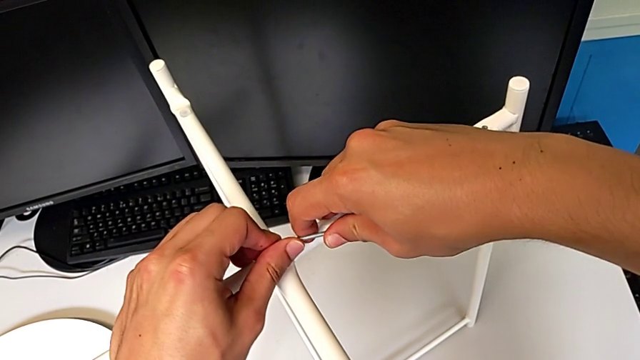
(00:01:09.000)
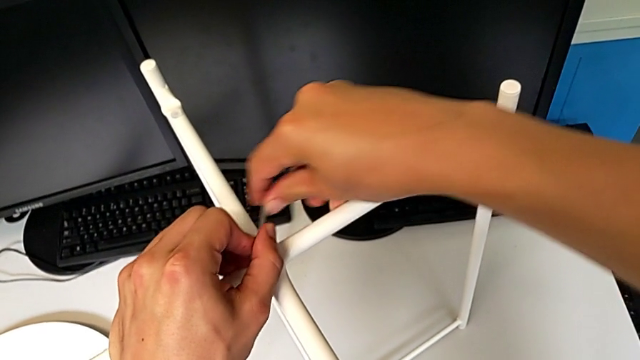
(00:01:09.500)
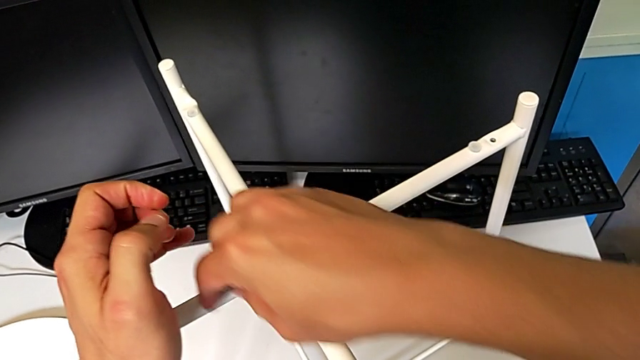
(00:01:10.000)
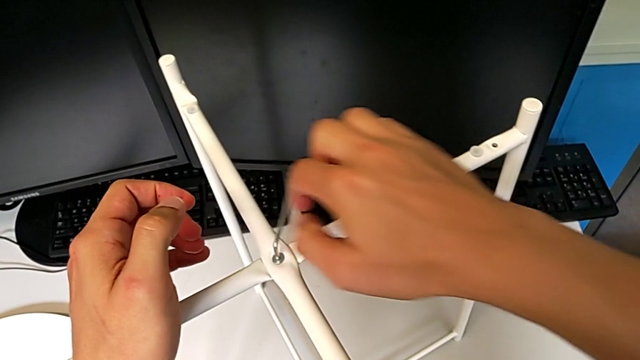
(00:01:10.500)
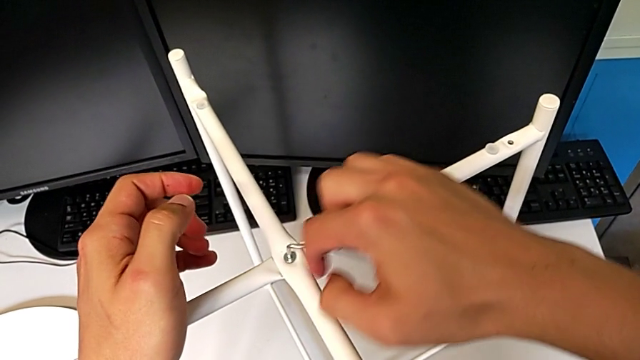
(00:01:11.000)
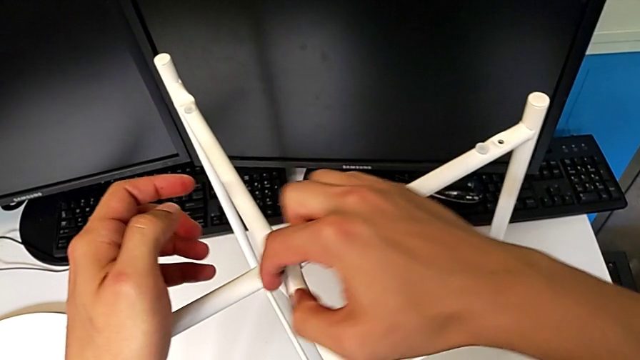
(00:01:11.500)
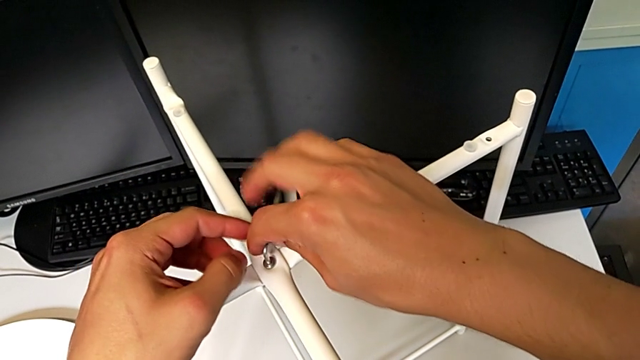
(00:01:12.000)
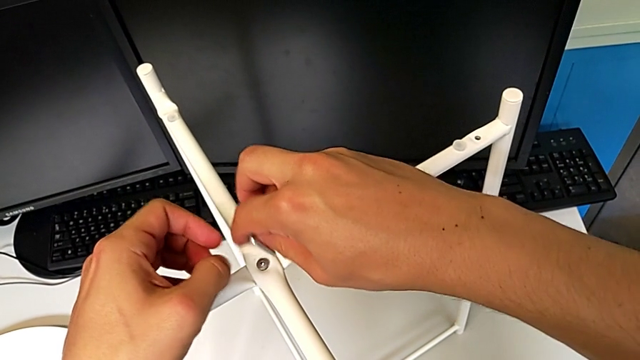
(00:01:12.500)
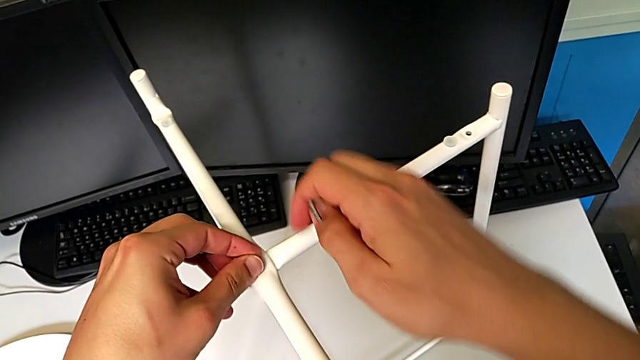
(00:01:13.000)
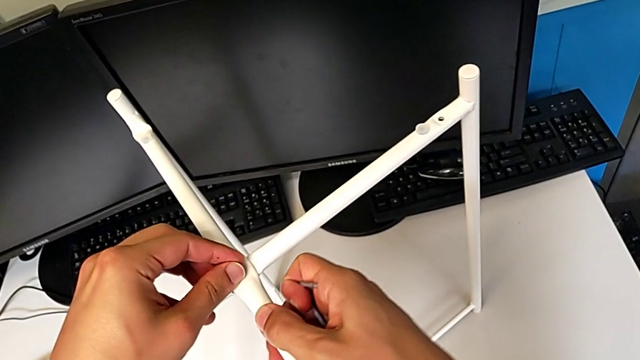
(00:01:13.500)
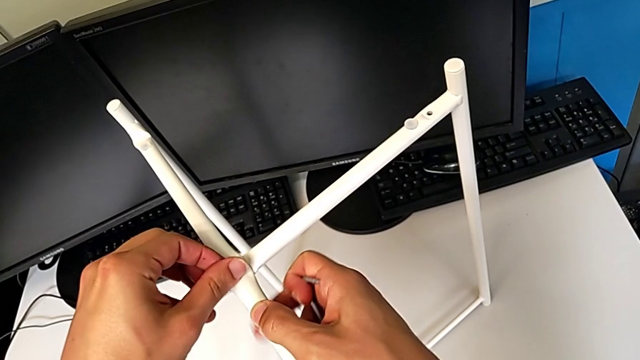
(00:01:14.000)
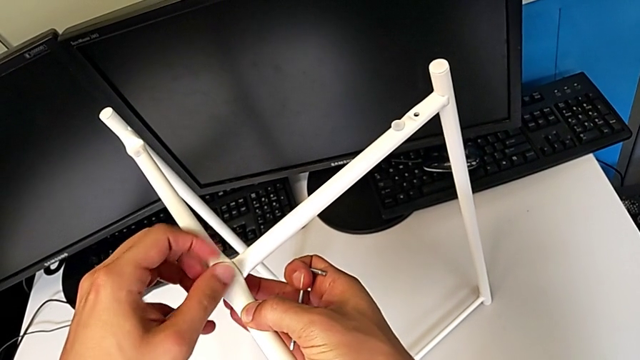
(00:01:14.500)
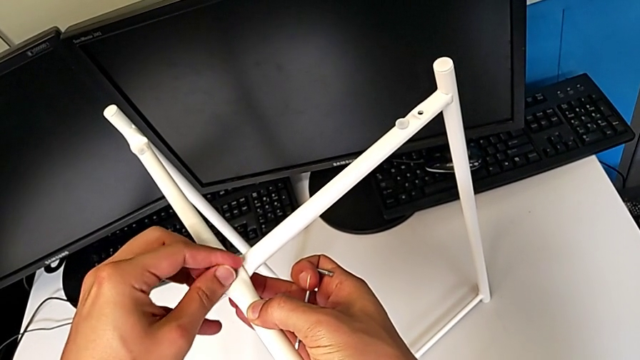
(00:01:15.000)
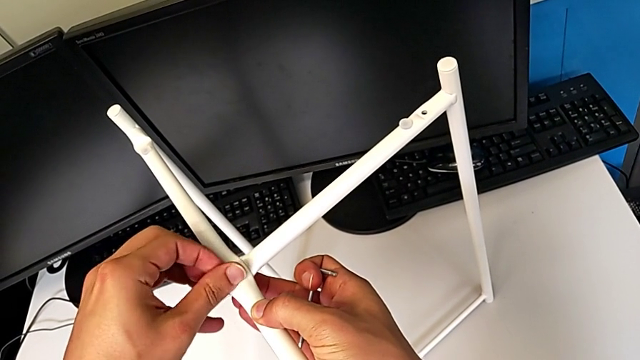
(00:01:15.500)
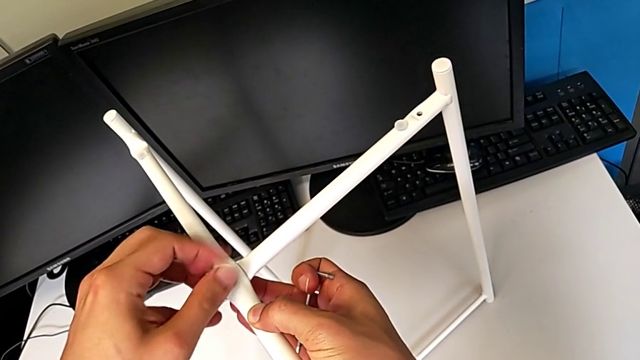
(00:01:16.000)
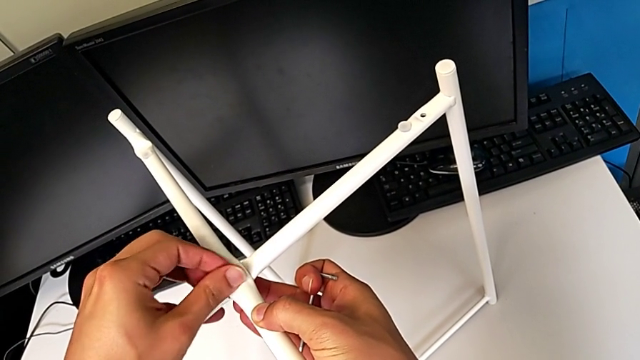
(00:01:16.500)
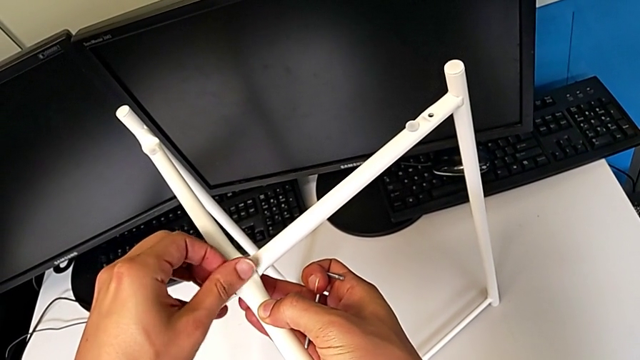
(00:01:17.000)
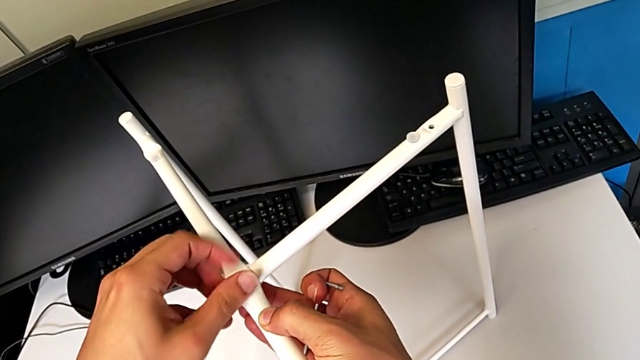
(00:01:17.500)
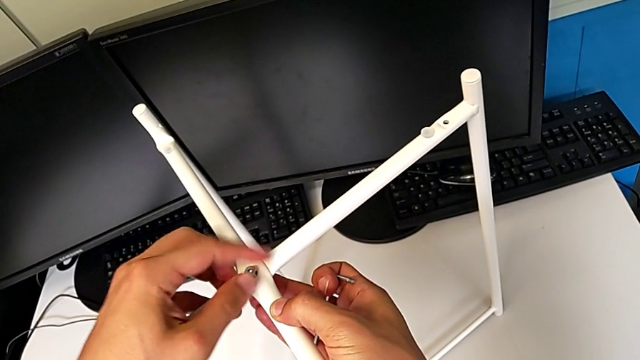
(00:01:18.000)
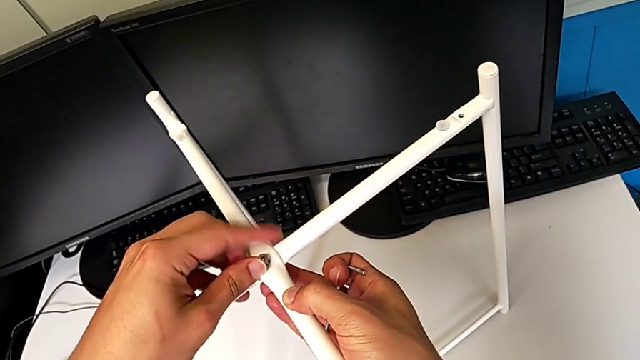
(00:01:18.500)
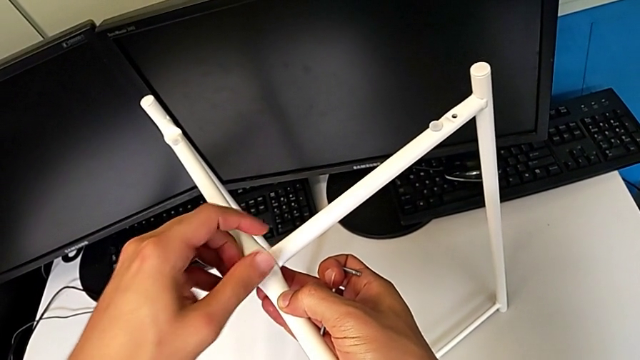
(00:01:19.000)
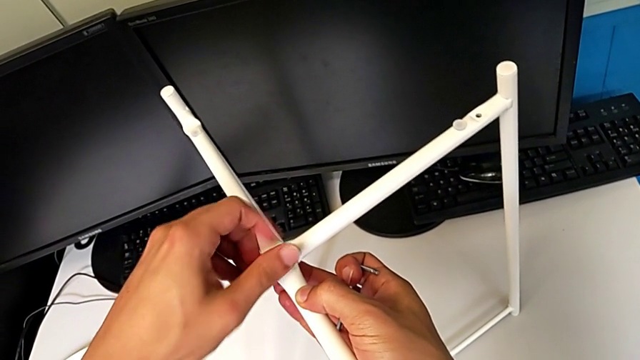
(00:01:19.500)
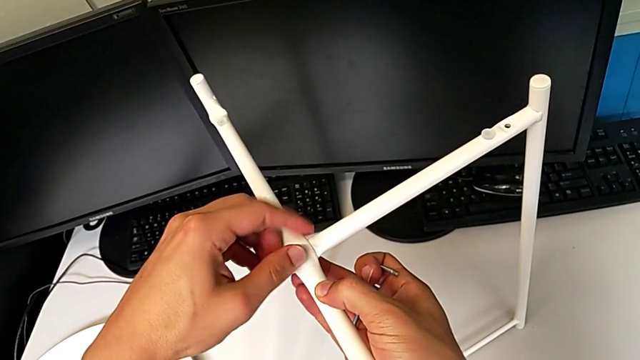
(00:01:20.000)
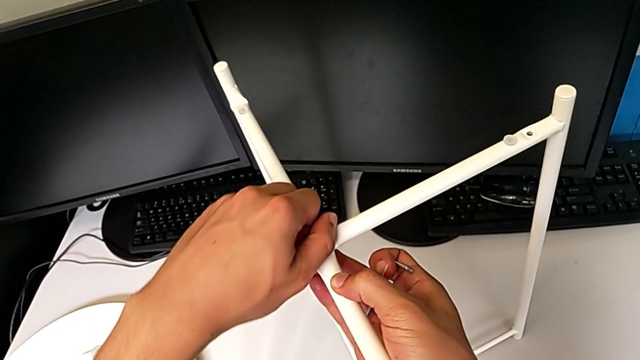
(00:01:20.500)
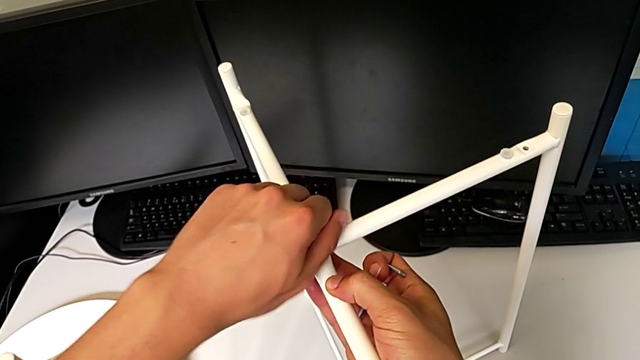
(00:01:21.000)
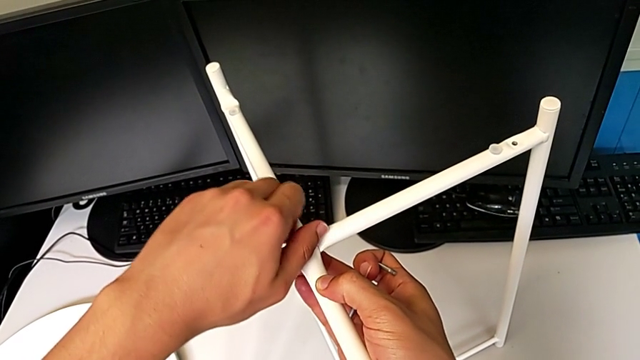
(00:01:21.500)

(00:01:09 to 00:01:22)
The camera wearer is disassembling the legs. They unscrew the hex socket head, withdraw the Allen wrench with the right hand, unscrew the hex socket head with the left hand and disassemble it with the left hand.

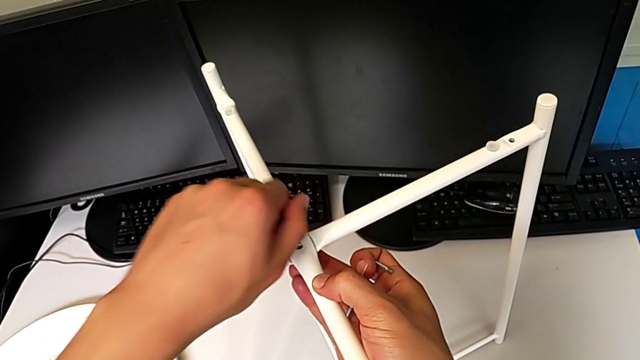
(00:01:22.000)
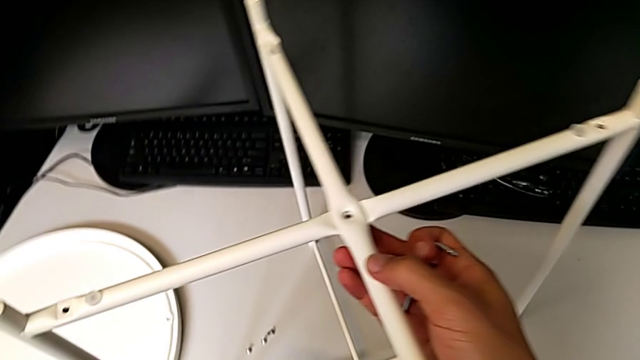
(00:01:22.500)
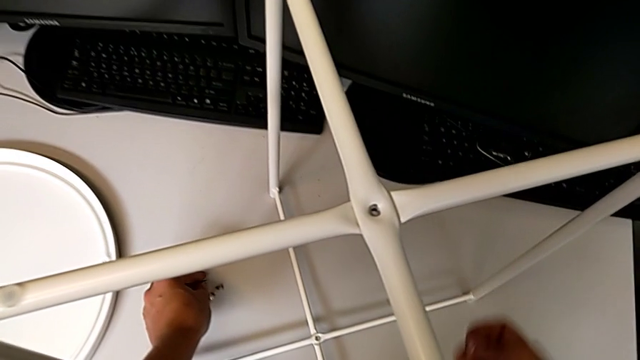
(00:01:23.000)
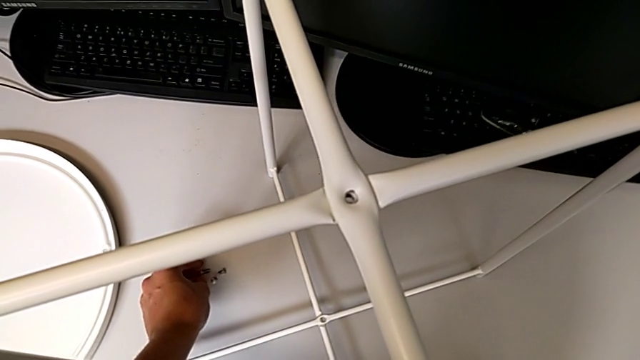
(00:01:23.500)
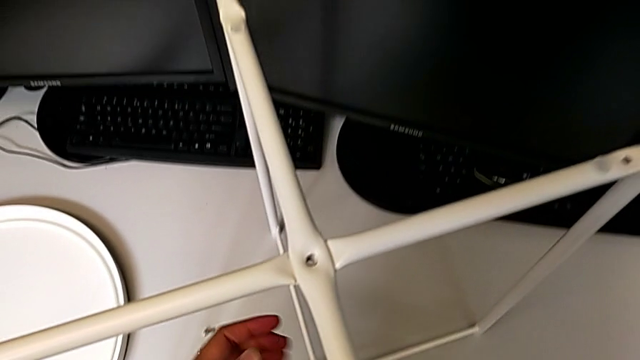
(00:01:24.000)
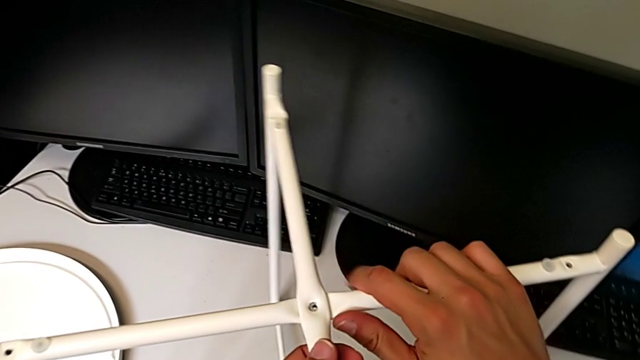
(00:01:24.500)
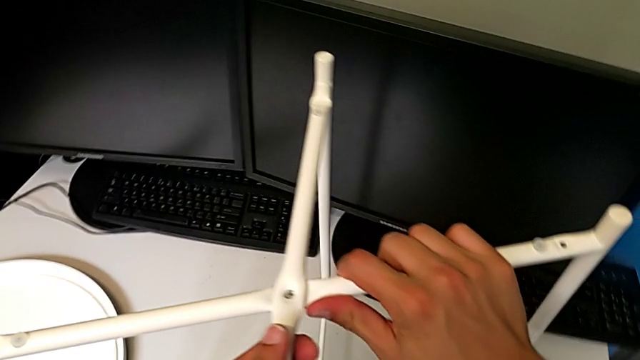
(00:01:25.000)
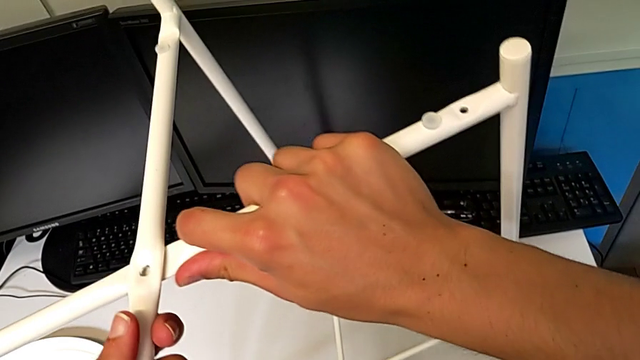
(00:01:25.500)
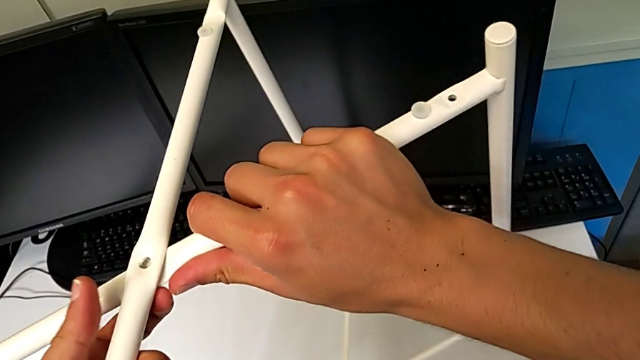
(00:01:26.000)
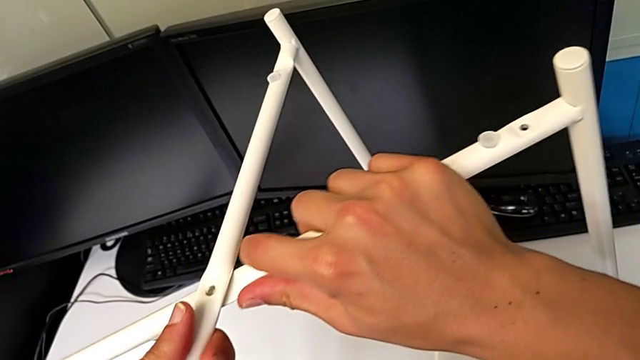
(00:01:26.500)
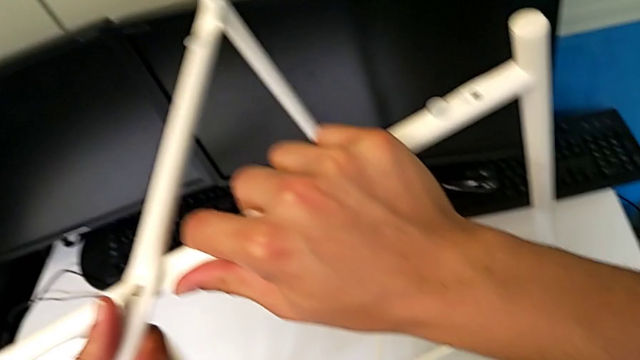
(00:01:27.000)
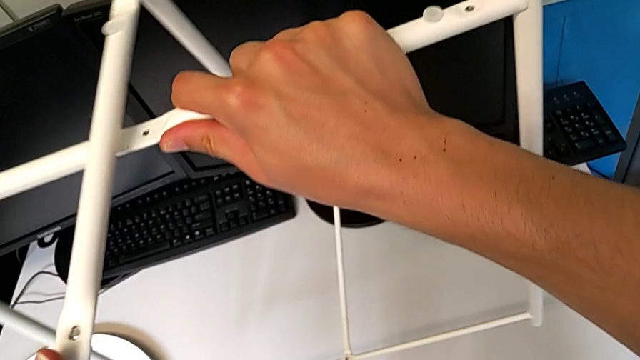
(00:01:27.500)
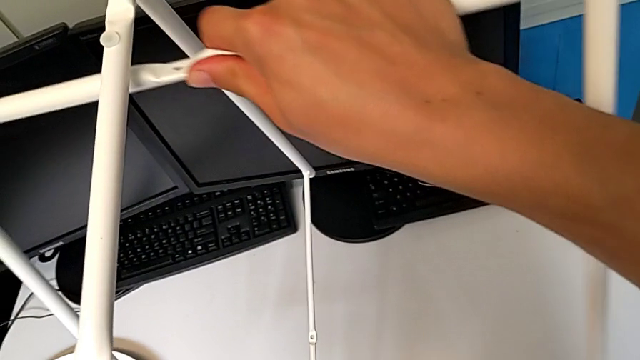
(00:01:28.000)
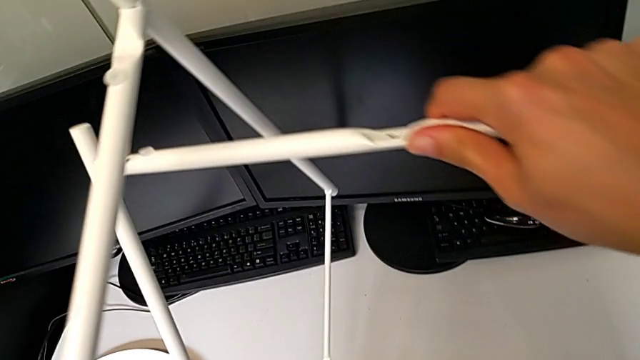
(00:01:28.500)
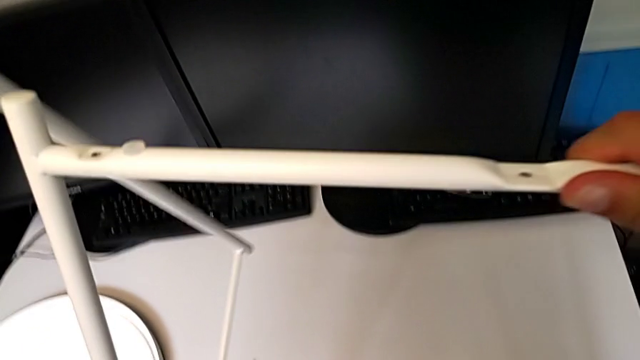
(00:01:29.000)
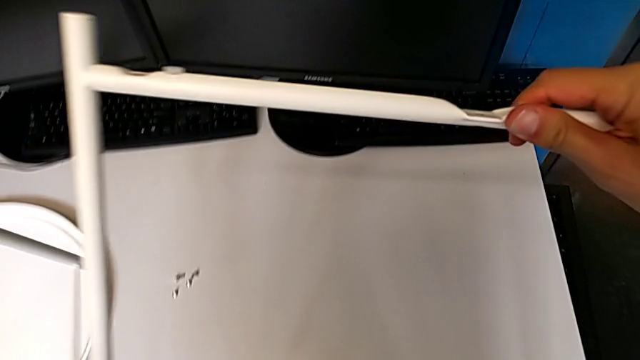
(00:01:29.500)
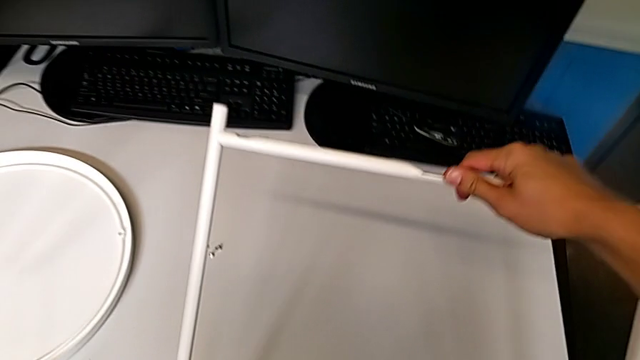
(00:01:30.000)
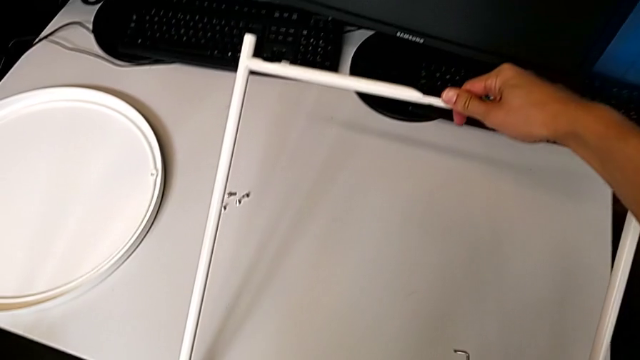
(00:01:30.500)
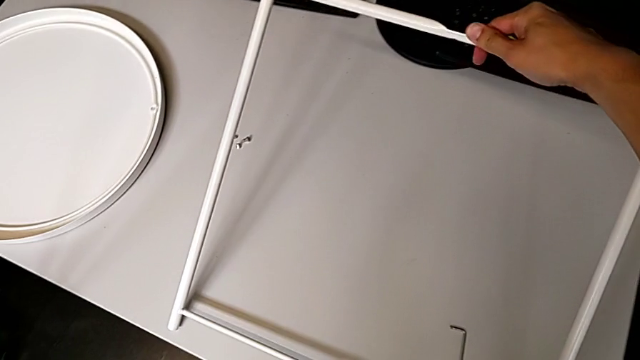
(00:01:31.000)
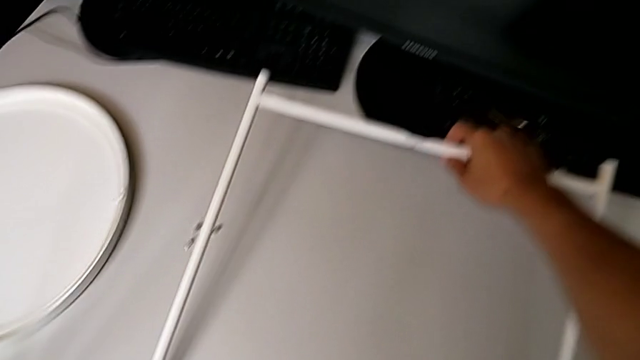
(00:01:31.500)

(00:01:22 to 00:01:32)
The camera wearer is disassembling the legs. They place the hex socket head with the left hand, approach the leg, grab it, slide it, disassemble it and begin to place the first leg.
